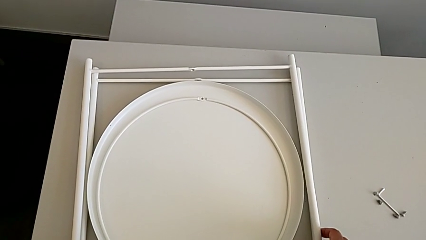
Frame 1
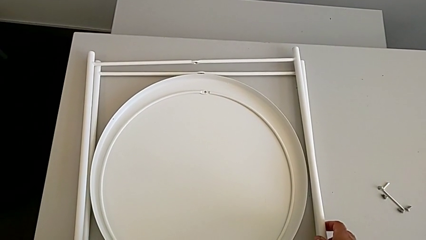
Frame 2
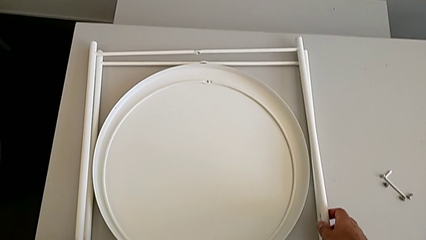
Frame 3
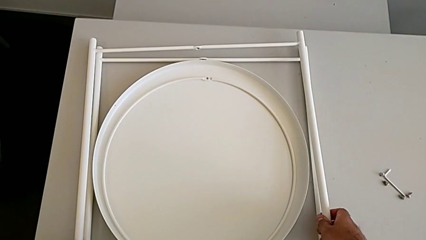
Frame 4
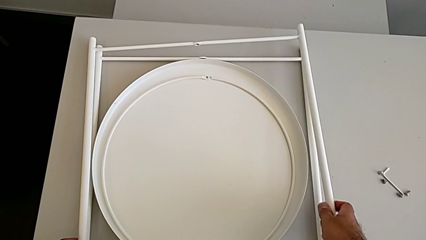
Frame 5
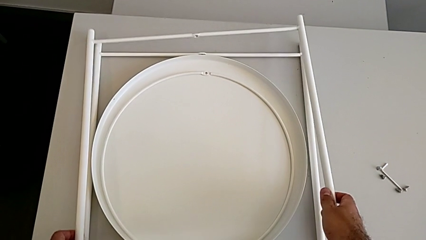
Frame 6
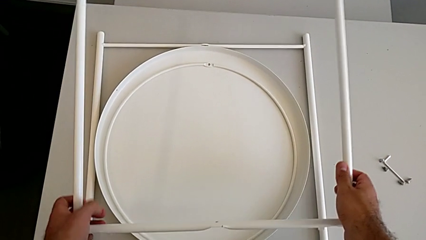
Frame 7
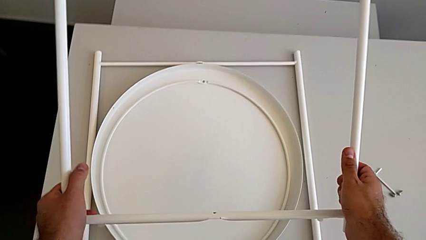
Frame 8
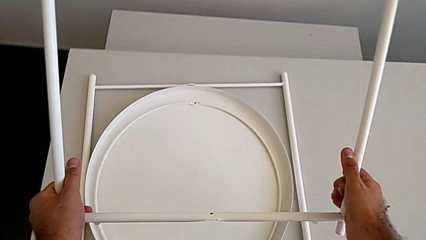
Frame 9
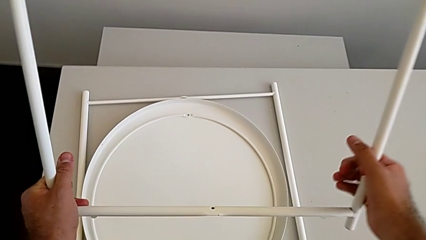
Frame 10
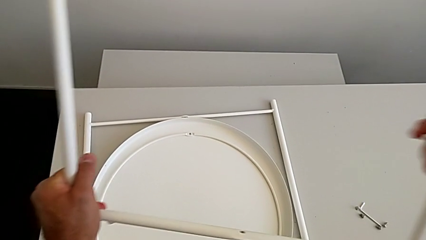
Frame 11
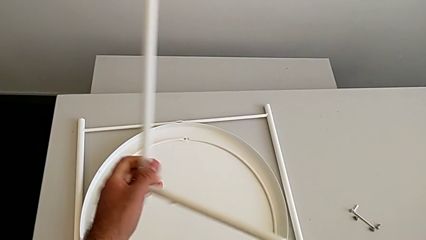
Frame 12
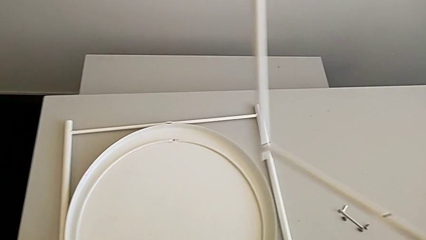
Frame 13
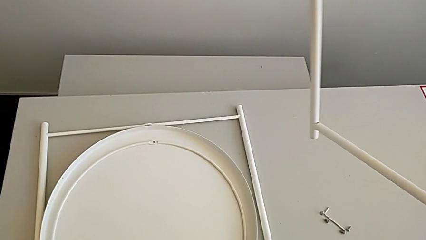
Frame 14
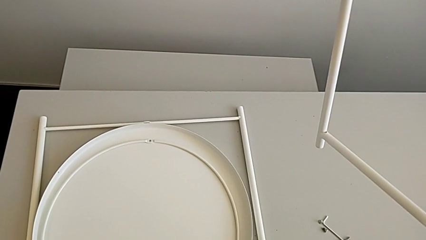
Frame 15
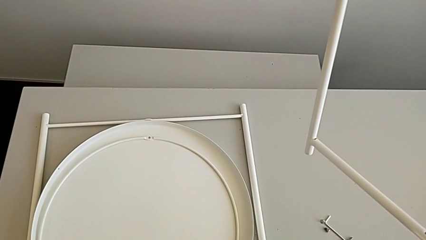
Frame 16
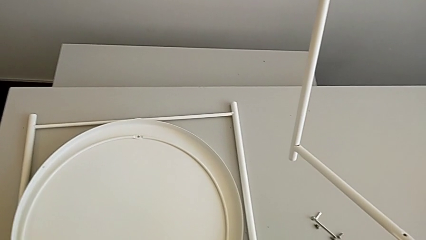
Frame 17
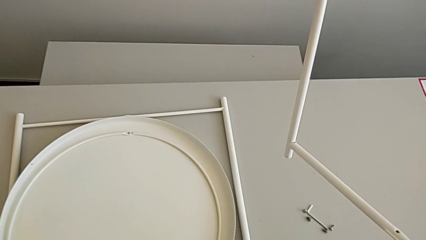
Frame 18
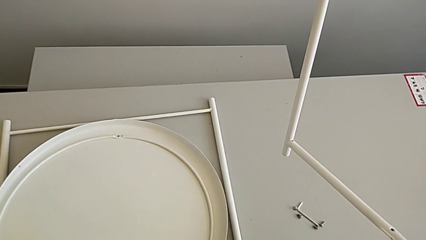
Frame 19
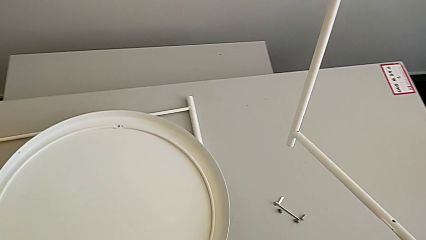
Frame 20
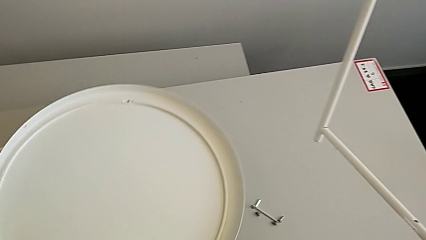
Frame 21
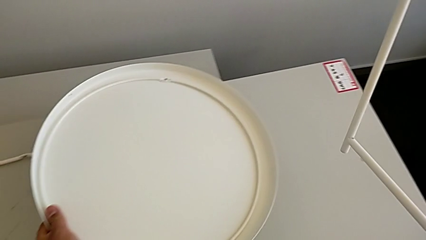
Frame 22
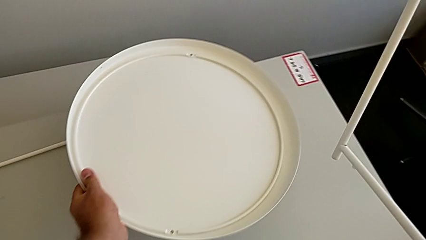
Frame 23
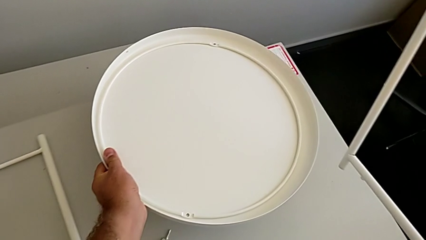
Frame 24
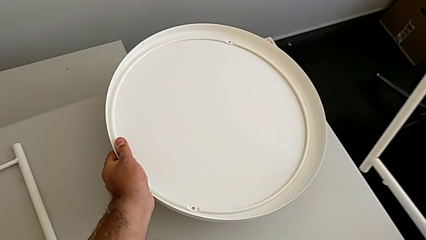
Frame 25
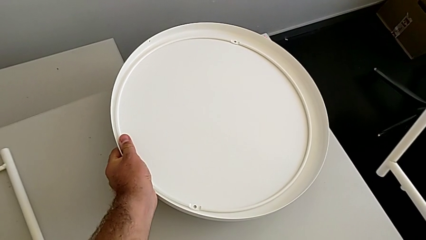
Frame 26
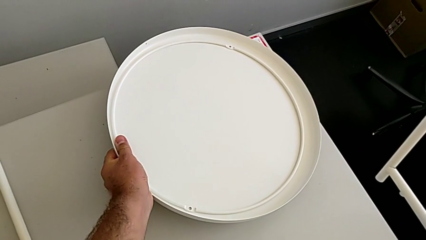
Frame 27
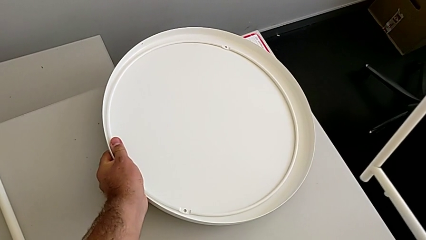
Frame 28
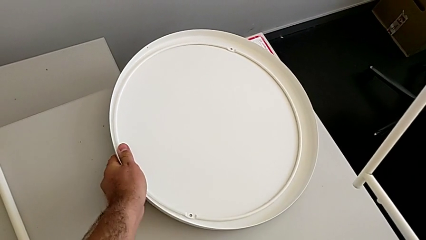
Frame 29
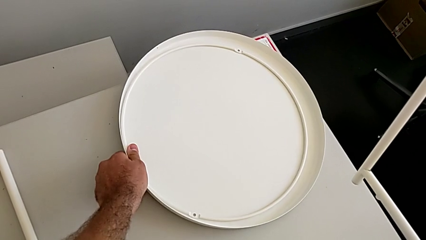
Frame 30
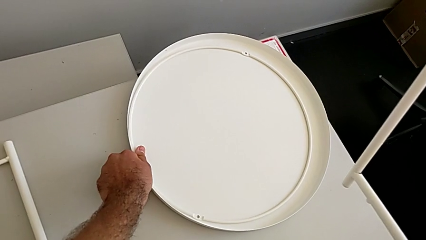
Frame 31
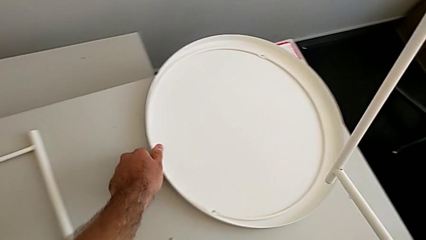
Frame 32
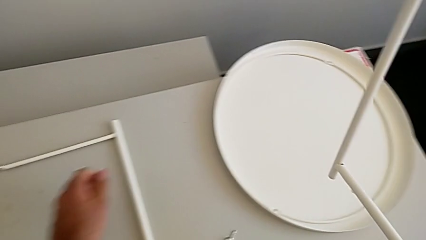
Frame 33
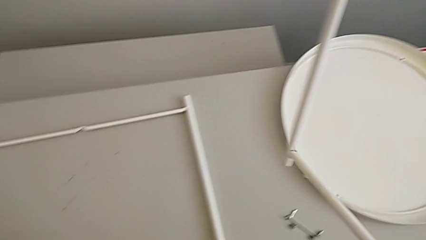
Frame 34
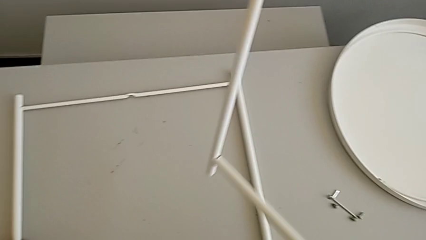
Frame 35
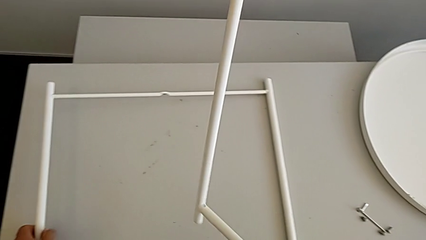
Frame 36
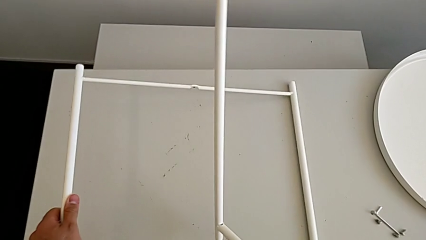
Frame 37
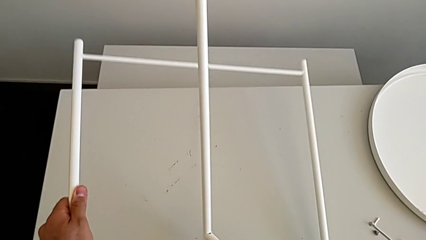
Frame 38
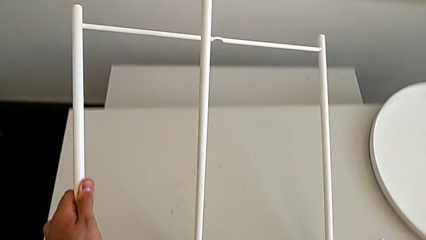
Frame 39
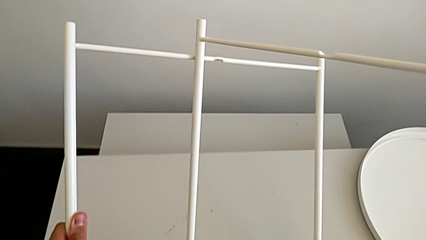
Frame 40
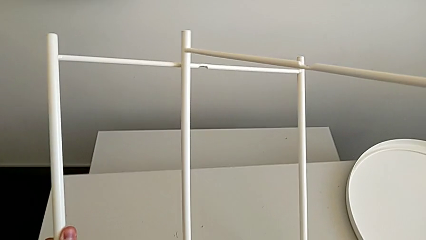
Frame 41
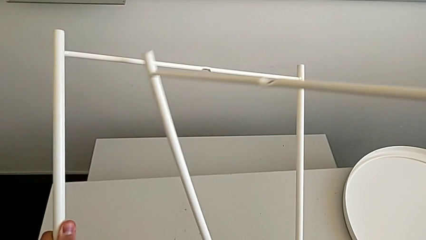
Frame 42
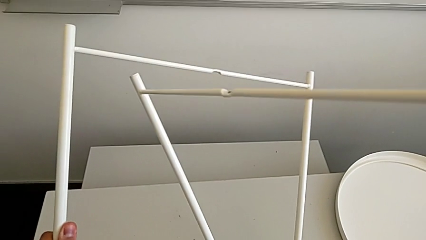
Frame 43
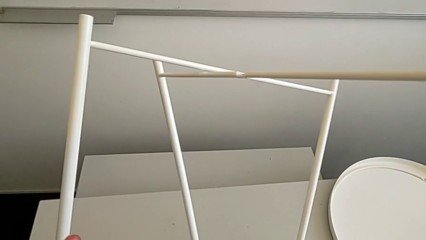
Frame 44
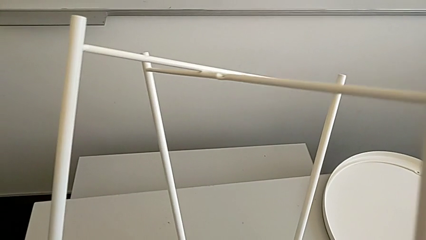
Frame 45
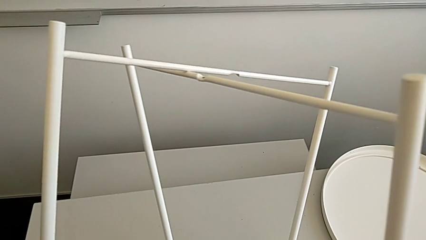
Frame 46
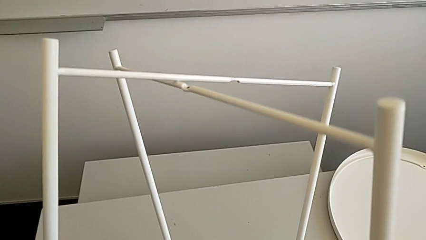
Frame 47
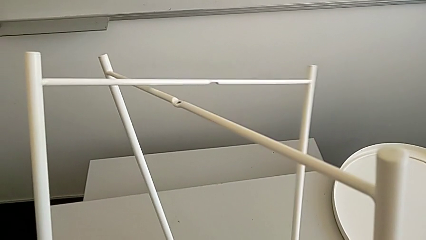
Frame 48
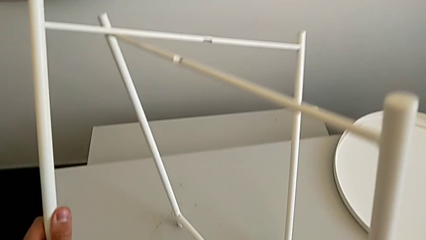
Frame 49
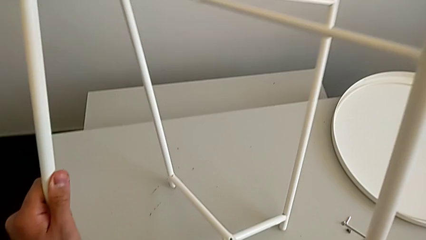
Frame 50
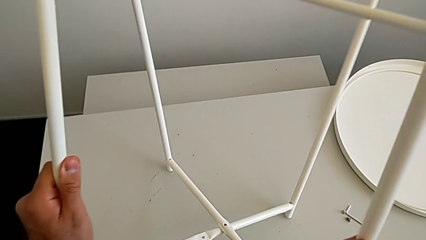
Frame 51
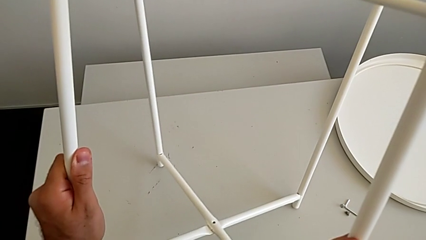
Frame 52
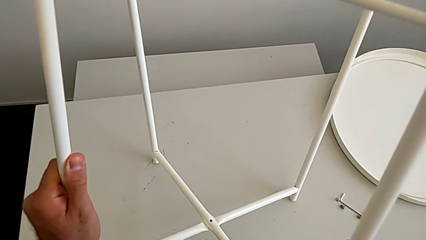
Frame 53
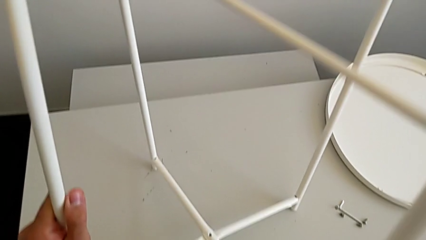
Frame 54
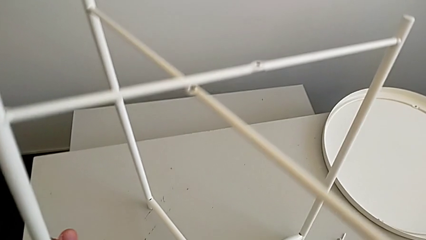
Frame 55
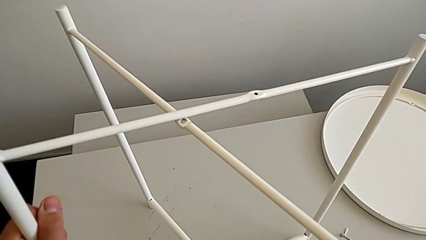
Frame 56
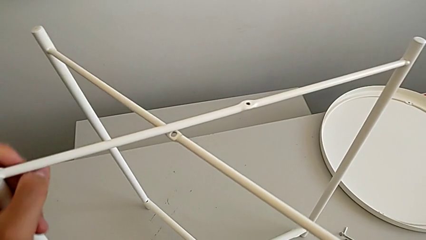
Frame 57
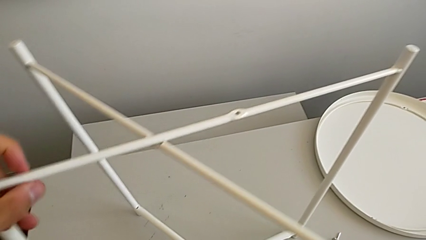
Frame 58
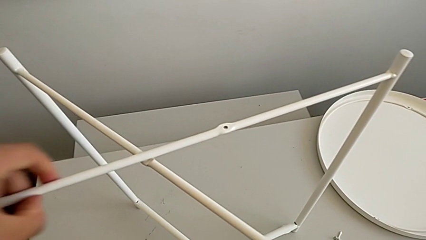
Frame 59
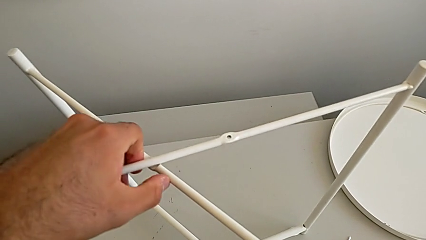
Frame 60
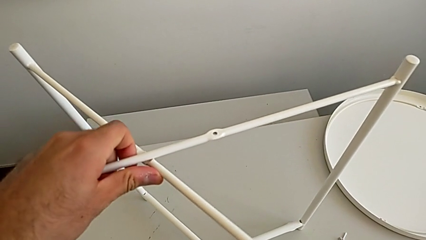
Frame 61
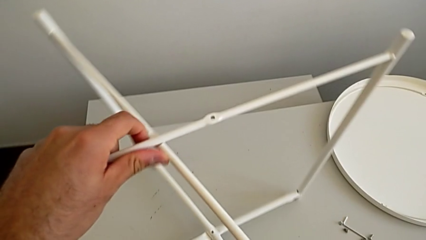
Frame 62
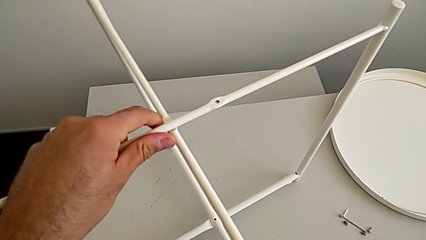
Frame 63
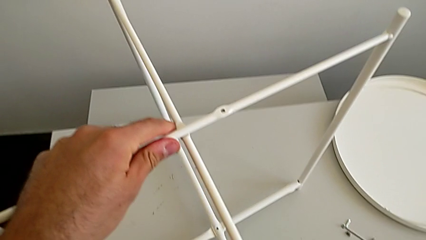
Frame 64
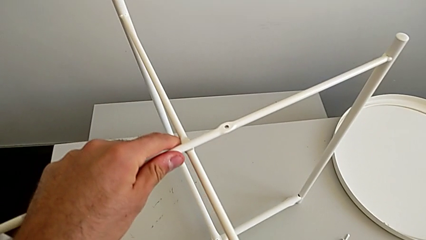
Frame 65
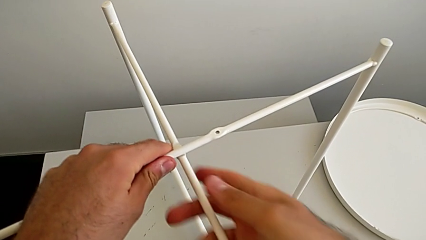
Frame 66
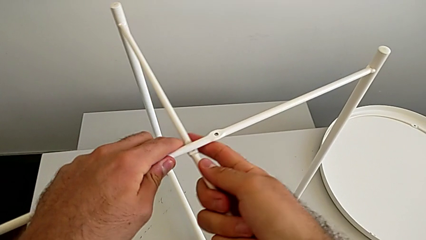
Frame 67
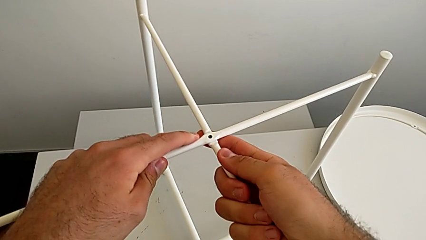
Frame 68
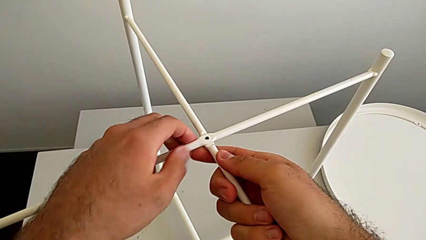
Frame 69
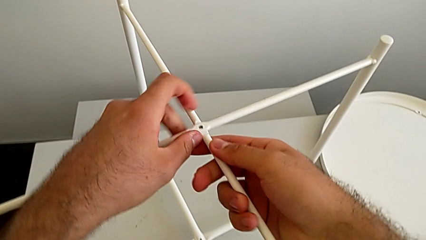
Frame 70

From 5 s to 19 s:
The camera wearer assembles the legs. They grab the leg twice, grab the tray, place it, grab the leg and align it.

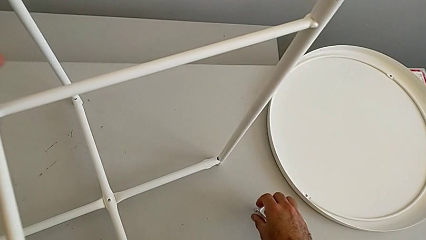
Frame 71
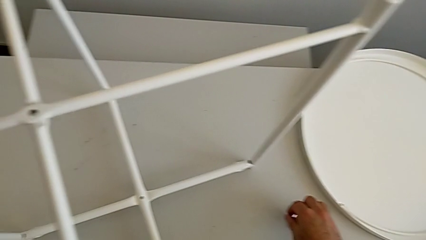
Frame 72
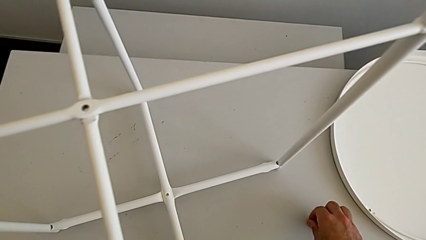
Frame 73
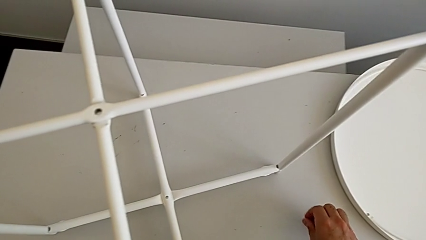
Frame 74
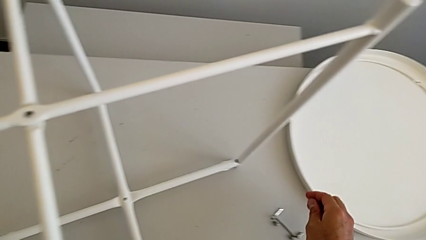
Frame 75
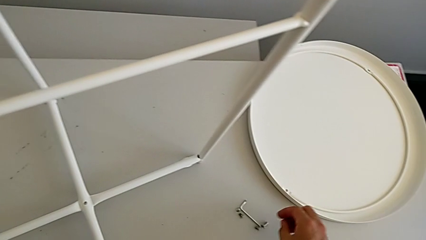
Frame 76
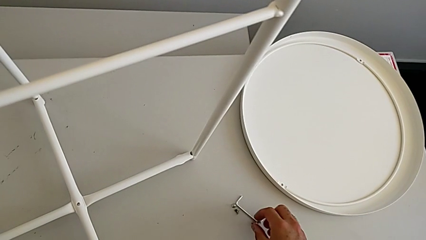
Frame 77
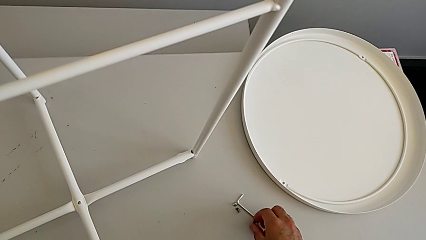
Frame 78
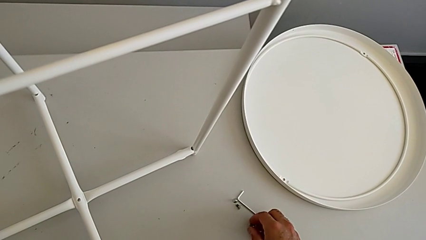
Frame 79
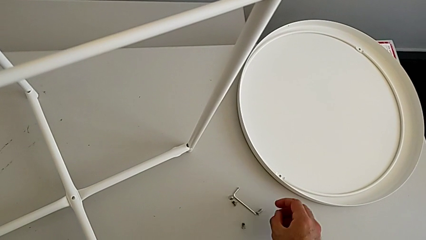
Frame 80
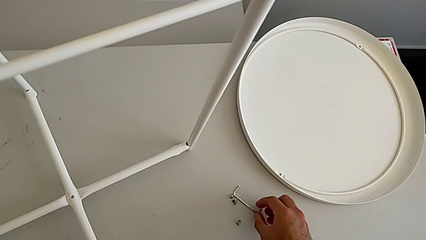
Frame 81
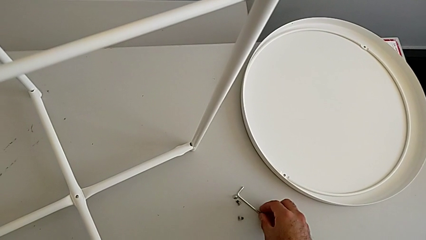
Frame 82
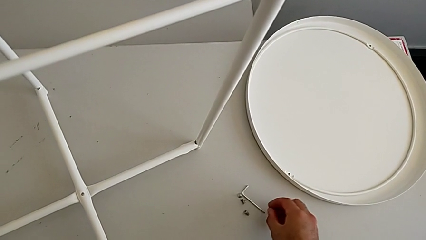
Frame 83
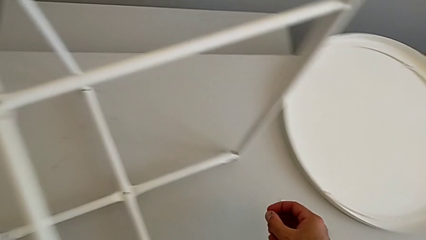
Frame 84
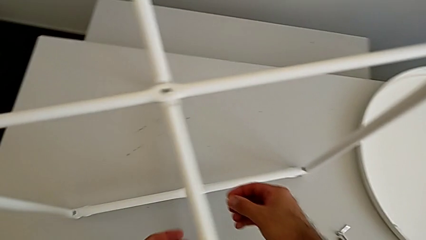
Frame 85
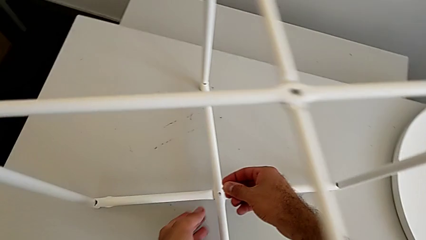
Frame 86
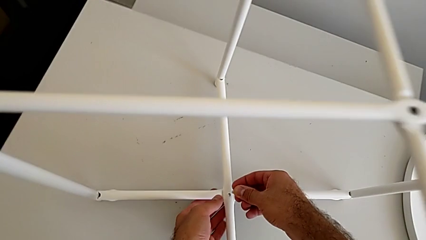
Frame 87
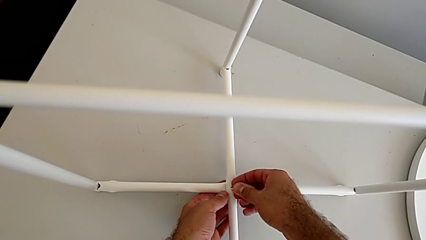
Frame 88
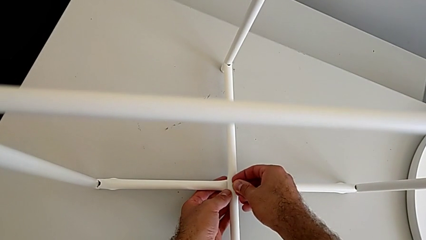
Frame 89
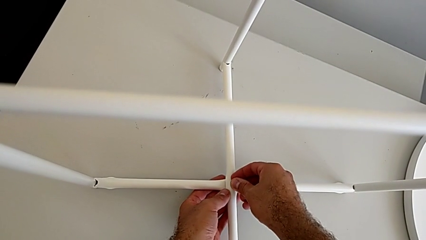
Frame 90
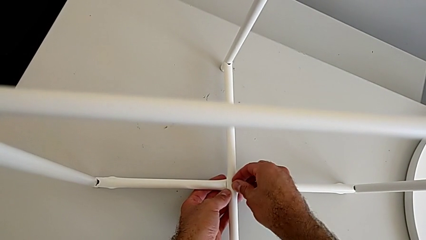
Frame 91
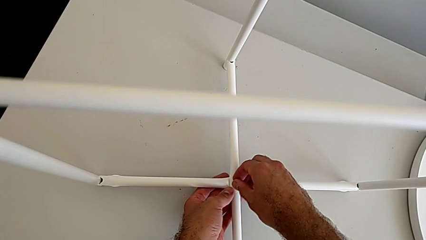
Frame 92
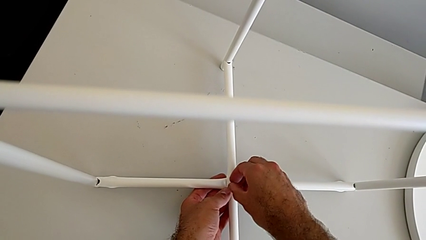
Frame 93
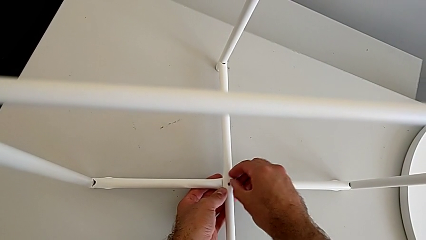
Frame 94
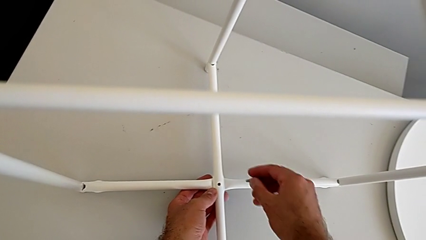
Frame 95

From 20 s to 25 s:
The camera wearer is screwing the hex socket head. They approach the hex socket head, slide it, grab it, wrongly insert it in the wrong way and withdraw it.
